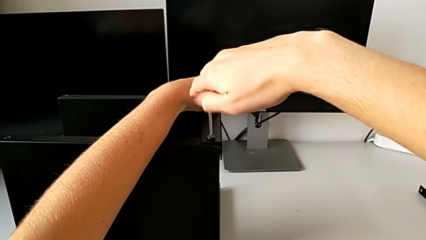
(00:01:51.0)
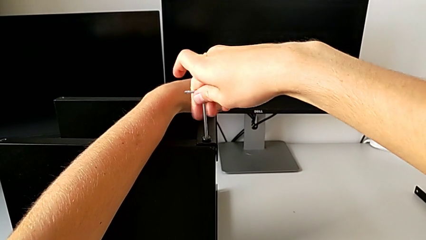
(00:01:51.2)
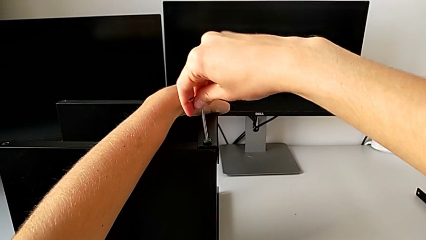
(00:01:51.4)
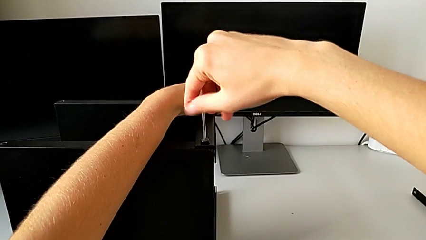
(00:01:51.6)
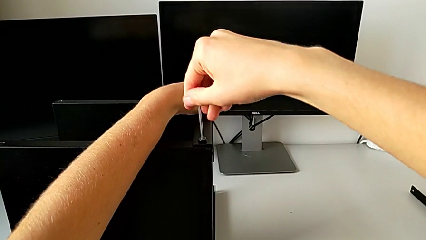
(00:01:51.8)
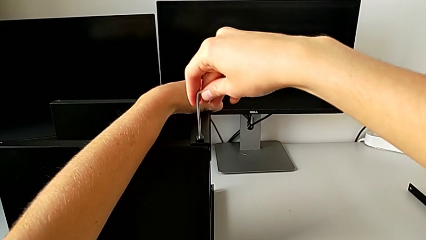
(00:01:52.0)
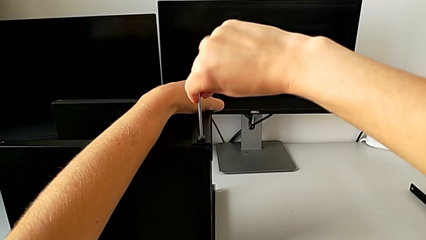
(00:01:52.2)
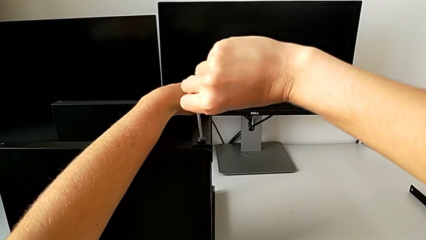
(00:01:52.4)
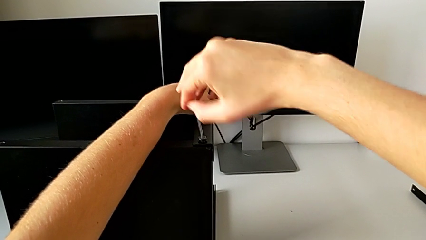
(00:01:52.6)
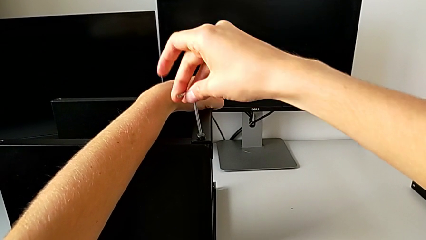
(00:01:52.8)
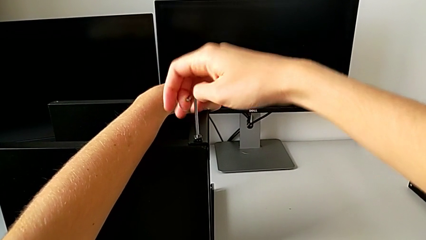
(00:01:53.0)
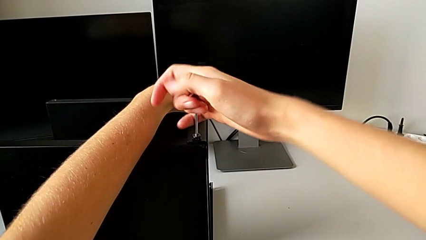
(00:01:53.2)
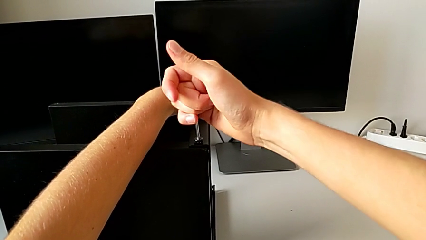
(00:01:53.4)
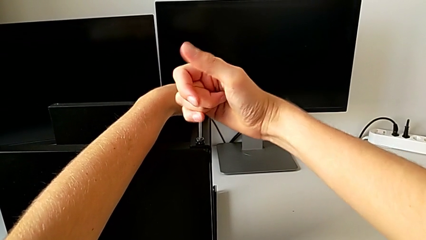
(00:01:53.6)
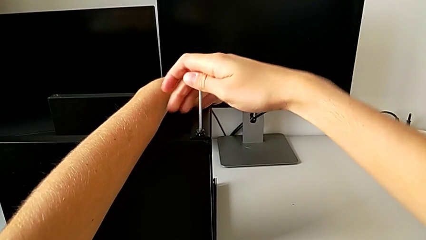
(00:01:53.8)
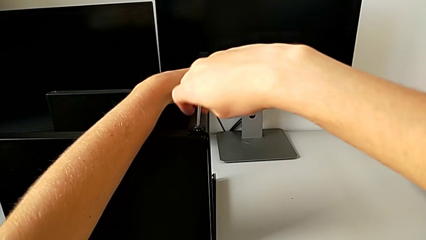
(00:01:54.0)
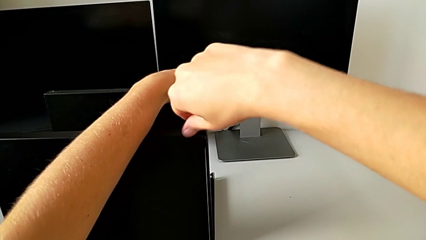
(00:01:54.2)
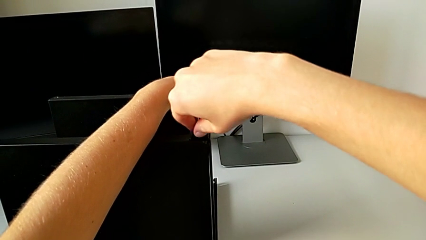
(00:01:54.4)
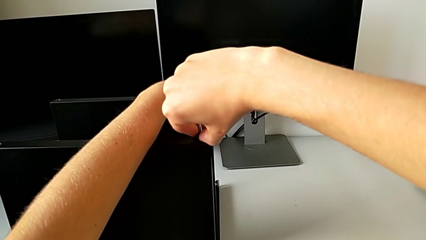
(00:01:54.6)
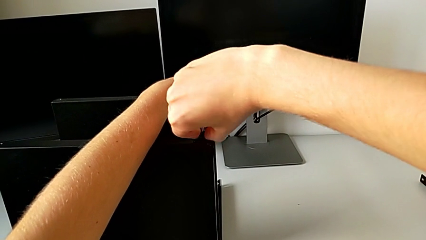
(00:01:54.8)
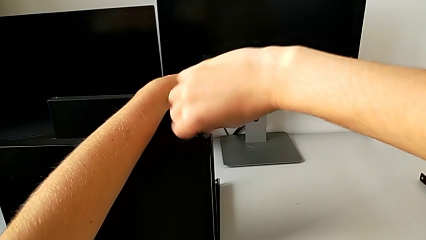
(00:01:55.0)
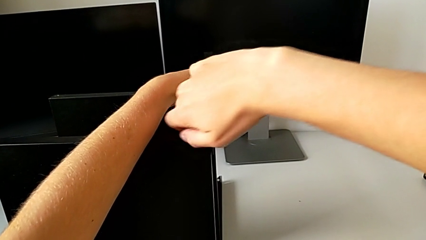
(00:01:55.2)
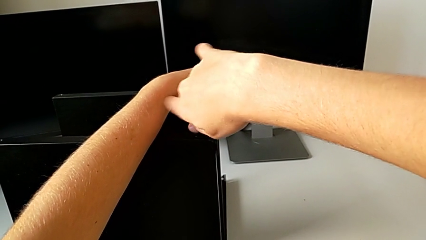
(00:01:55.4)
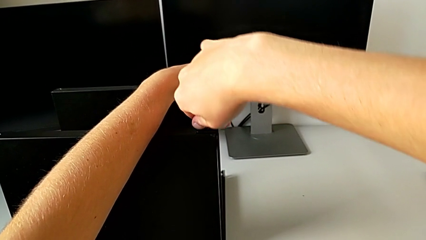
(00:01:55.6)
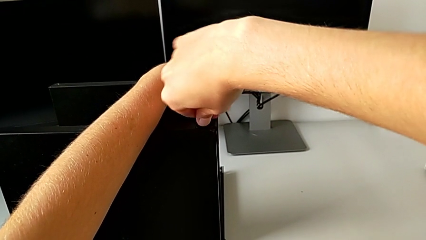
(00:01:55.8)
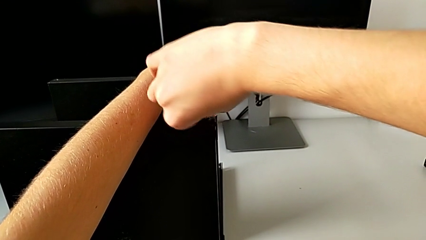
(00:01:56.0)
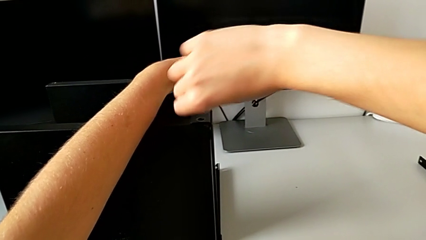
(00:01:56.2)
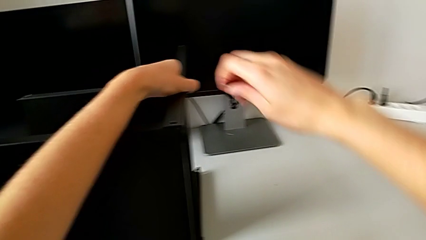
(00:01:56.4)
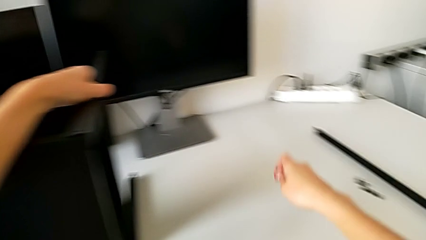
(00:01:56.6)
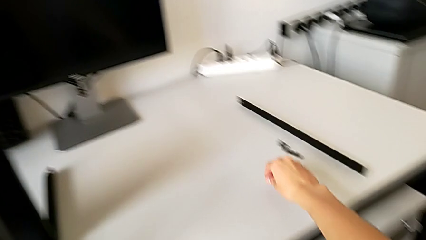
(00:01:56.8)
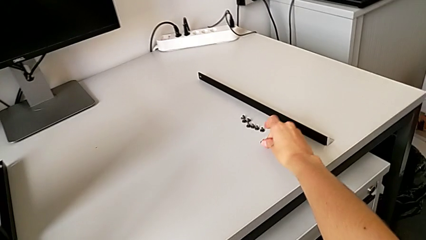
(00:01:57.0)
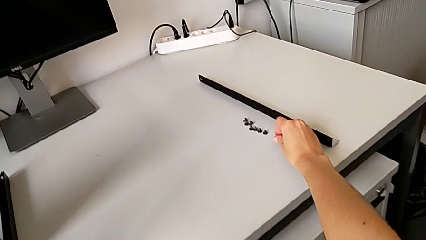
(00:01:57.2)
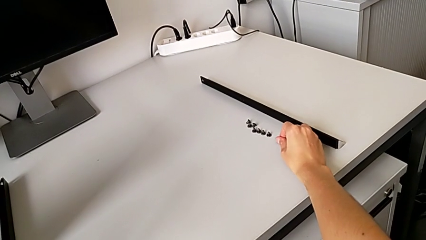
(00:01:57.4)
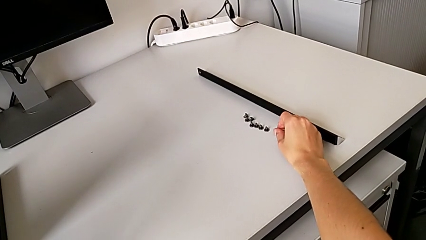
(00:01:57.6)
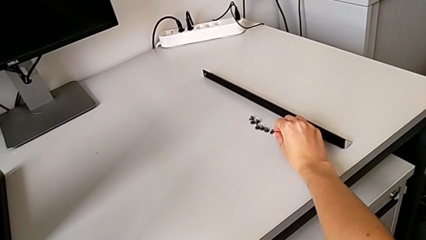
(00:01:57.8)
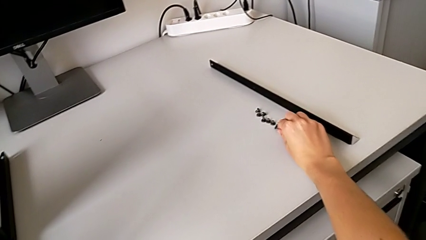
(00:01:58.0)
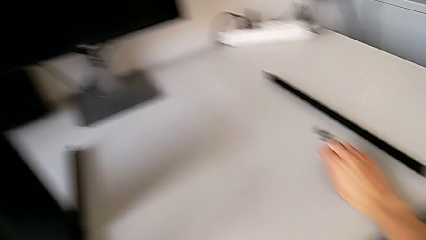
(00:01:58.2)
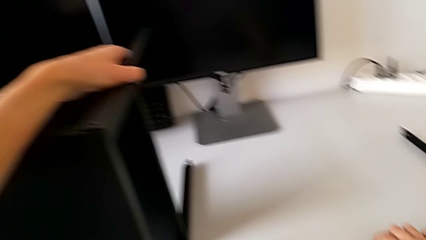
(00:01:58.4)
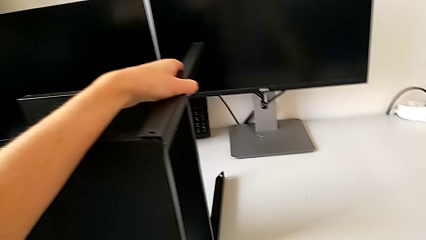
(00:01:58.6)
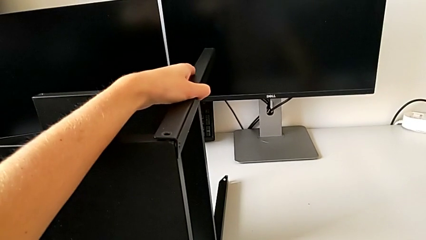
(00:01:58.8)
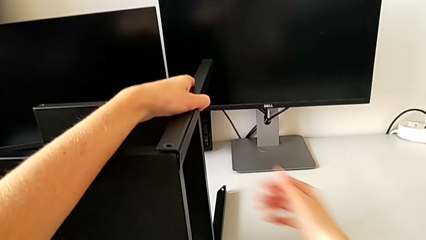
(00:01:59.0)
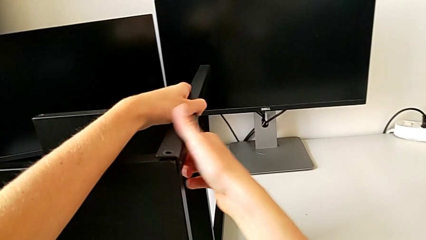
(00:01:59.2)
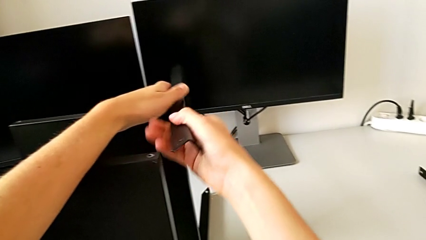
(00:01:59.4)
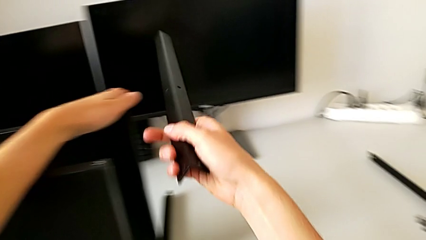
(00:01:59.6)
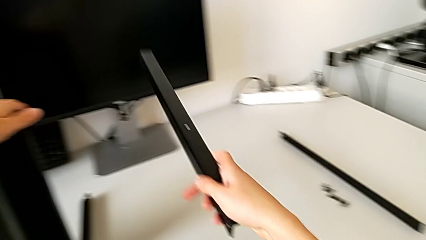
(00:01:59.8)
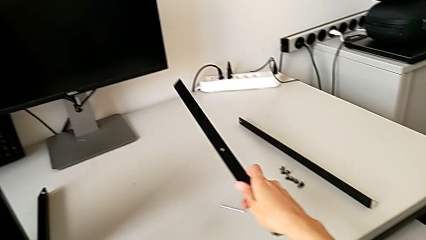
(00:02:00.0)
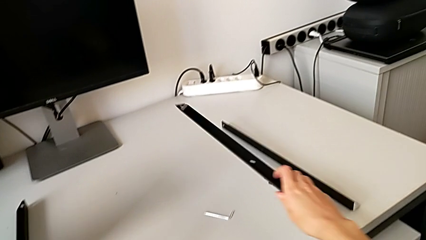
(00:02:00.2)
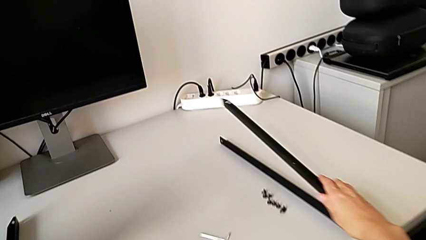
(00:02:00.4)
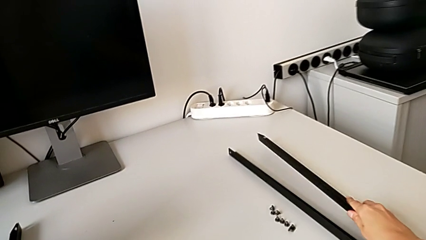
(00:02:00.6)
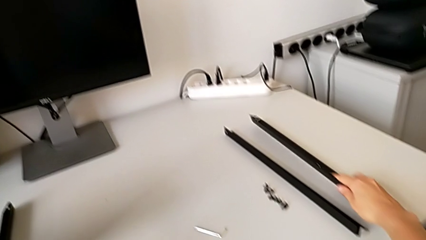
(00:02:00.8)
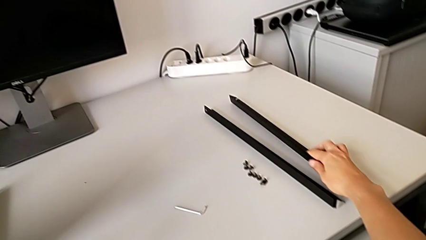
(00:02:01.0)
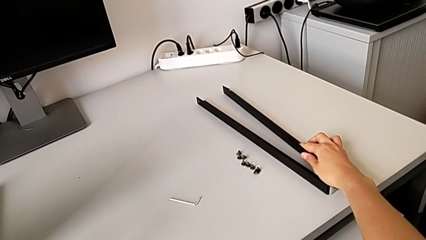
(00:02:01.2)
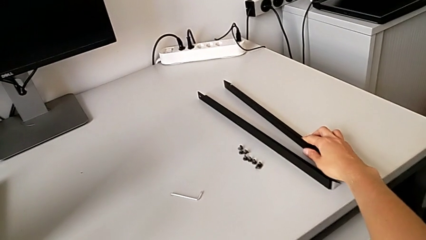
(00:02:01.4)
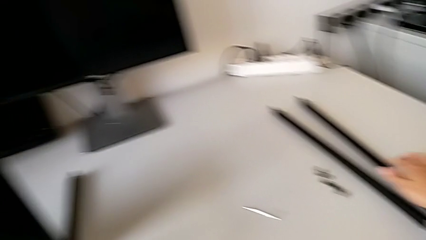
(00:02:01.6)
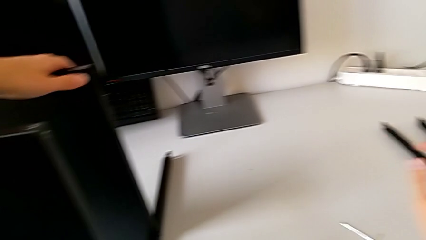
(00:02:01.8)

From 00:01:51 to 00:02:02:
The camera wearer is disassembling the first leg. They keep unscrewing the hex socket head, disassemble it, place it, place the Allen wrench, disassemble the leg and place it.

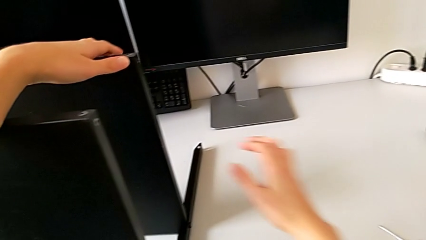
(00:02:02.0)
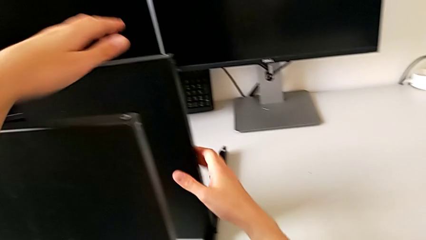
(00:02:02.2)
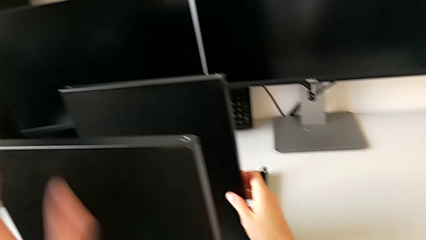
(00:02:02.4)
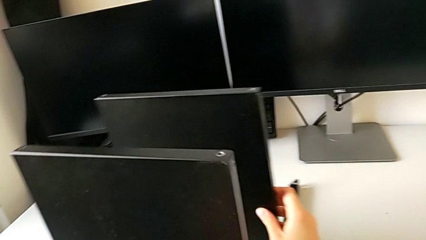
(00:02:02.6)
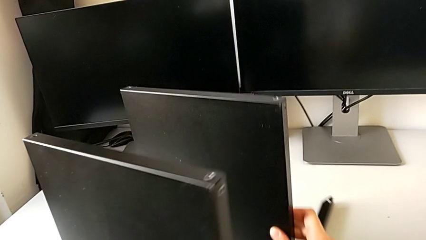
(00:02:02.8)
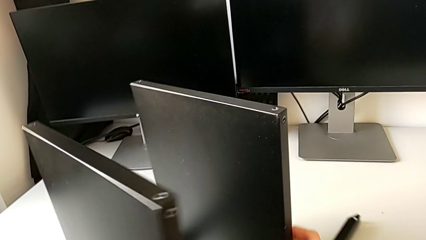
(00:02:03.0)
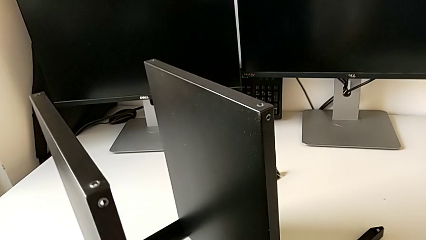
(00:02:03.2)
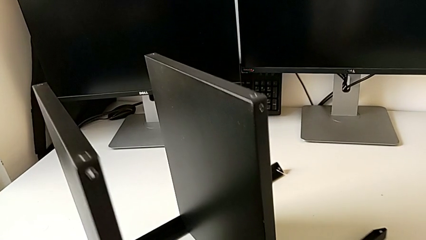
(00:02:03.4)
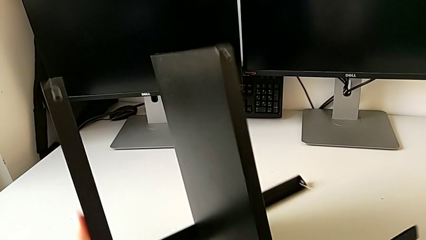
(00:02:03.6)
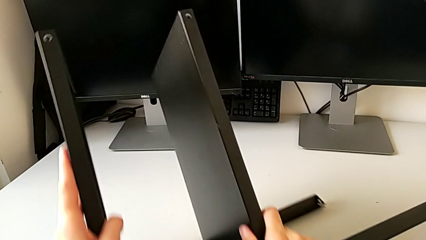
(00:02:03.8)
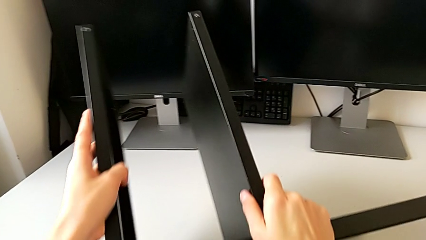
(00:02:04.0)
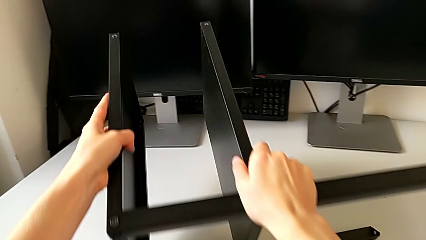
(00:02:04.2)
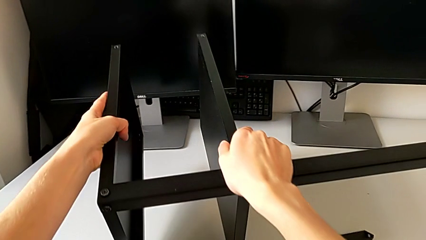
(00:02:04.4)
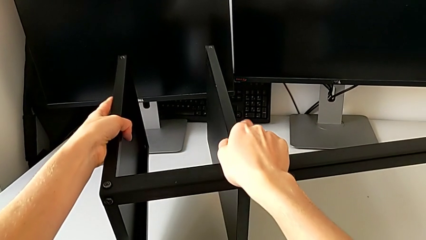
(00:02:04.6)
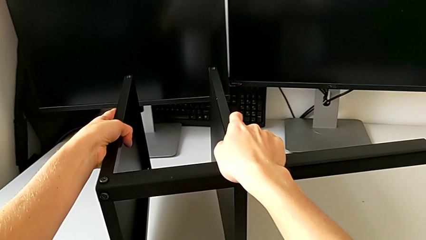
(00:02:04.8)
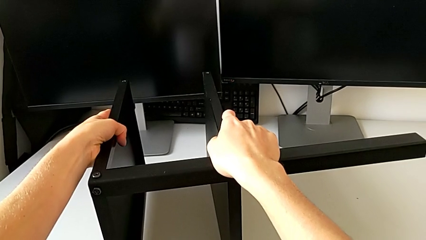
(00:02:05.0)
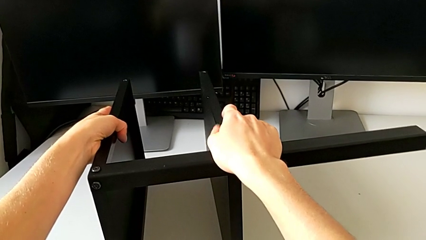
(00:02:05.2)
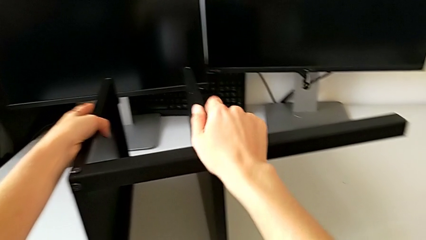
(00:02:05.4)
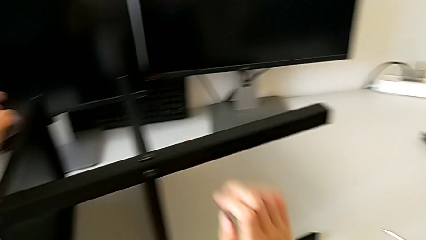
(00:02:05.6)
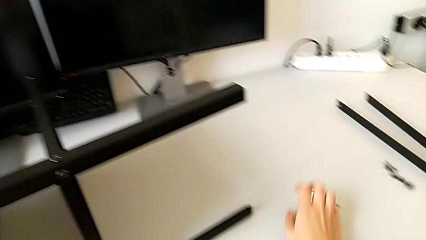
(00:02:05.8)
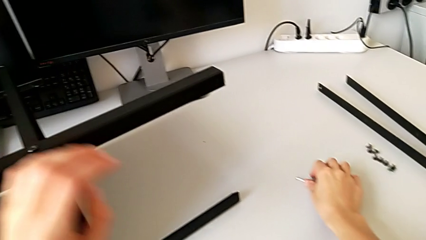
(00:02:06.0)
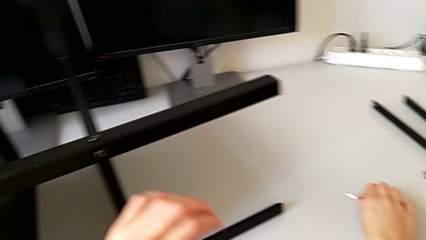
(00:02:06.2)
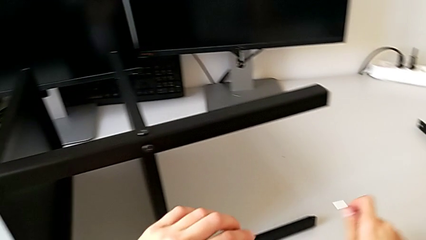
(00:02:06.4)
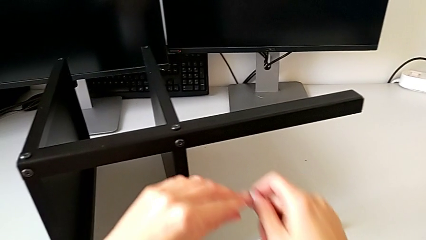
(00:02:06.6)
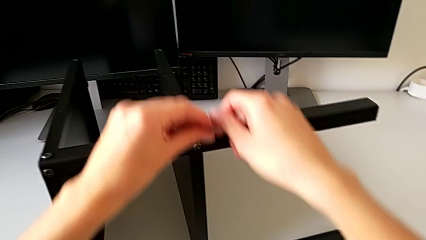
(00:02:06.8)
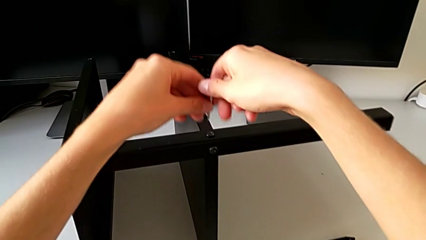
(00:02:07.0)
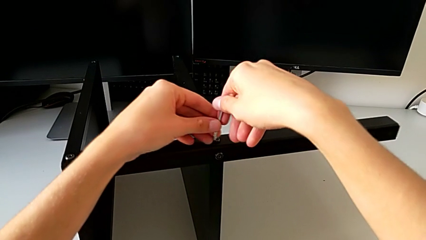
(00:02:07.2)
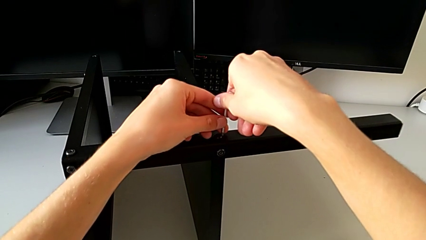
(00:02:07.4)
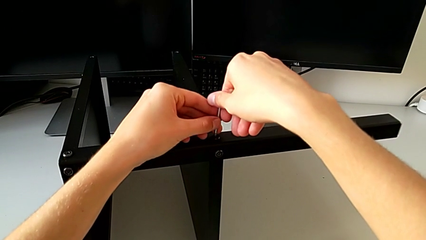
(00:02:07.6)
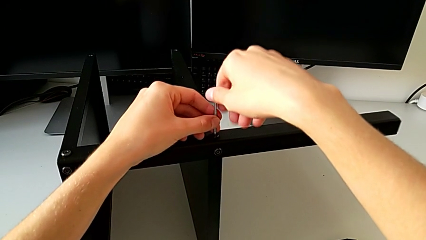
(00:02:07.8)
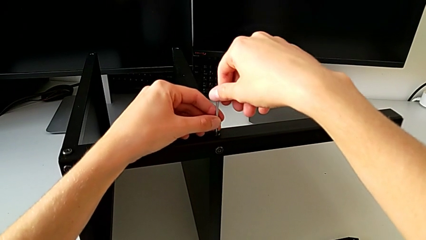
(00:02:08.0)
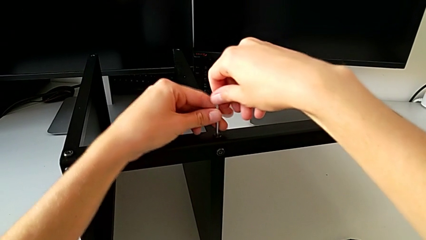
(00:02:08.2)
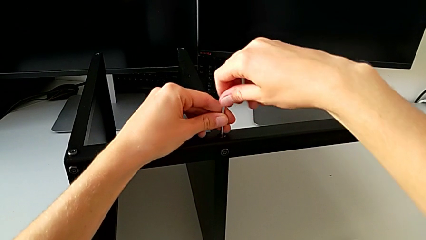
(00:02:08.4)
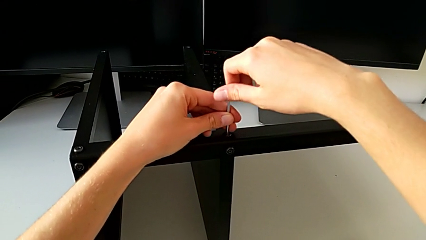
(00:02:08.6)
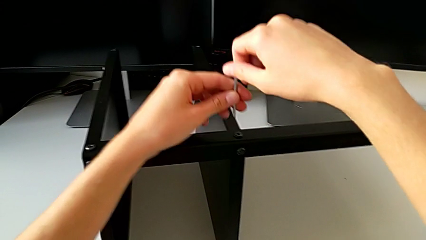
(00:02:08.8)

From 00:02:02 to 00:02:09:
The camera wearer is disassembling the third leg. They rotate the nightstand, grab the Allen wrench, insert it and withdraw it.
